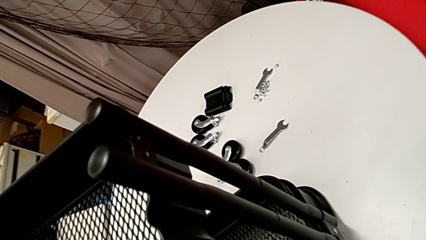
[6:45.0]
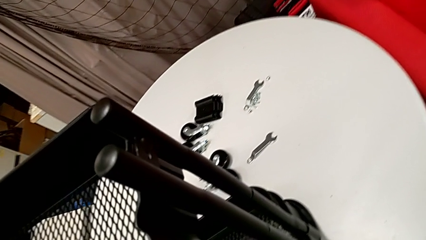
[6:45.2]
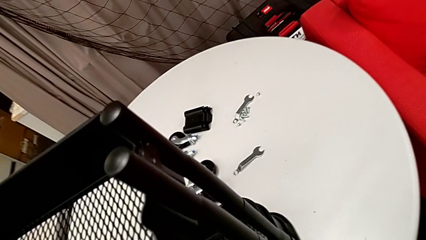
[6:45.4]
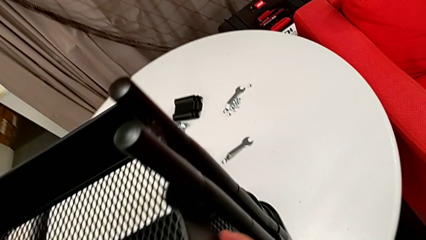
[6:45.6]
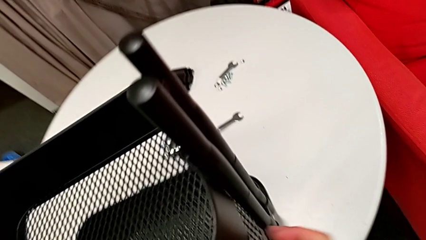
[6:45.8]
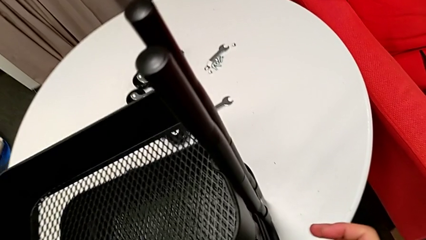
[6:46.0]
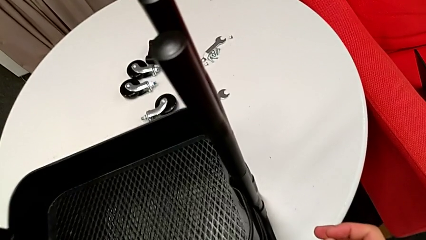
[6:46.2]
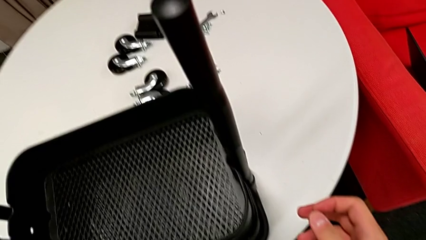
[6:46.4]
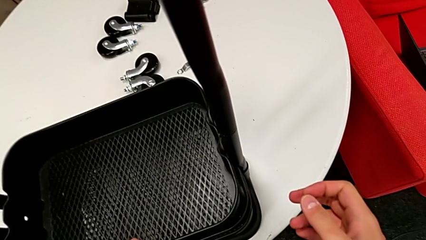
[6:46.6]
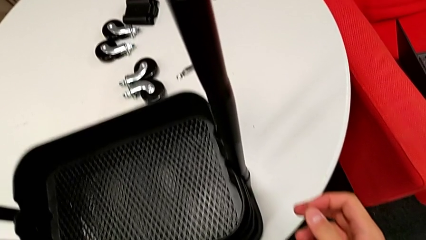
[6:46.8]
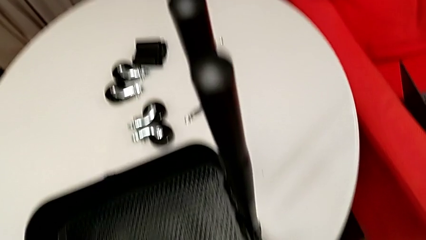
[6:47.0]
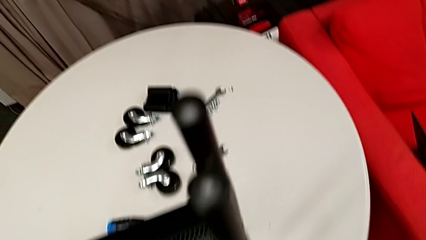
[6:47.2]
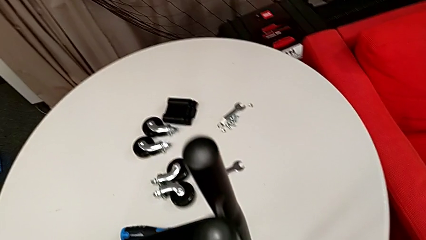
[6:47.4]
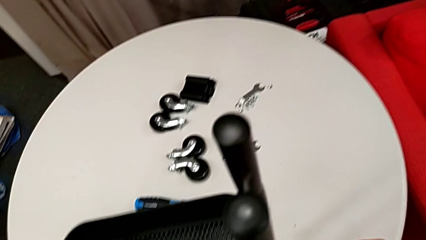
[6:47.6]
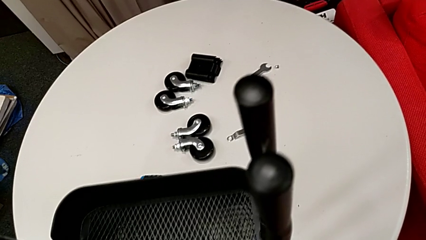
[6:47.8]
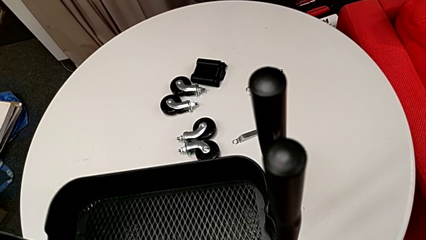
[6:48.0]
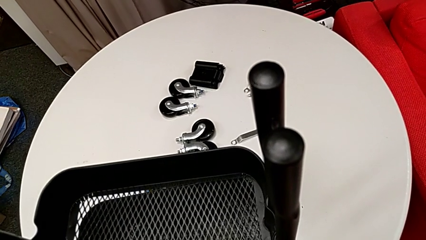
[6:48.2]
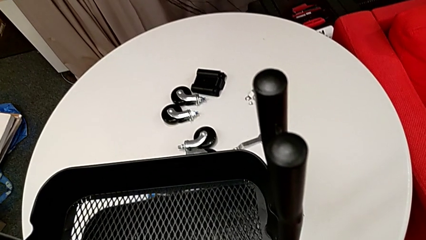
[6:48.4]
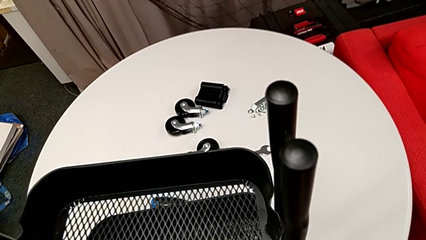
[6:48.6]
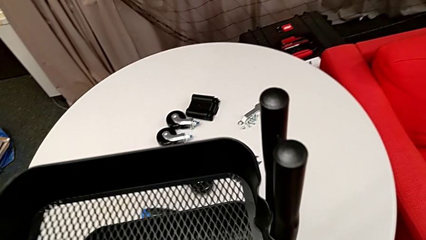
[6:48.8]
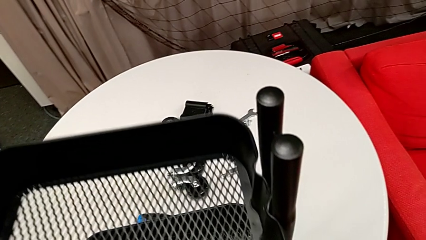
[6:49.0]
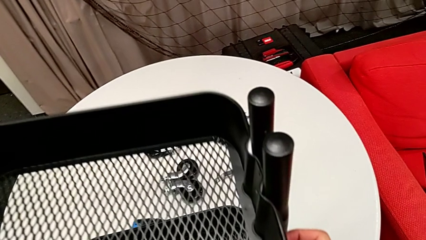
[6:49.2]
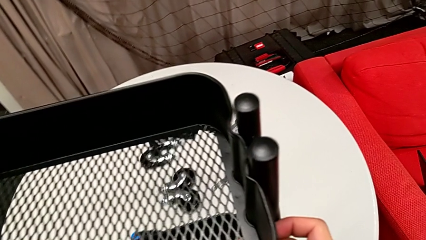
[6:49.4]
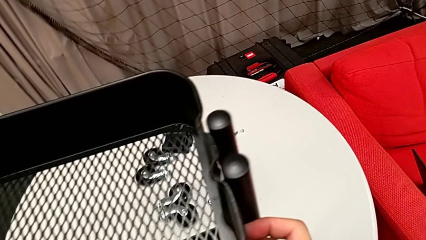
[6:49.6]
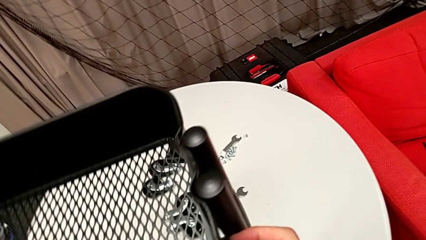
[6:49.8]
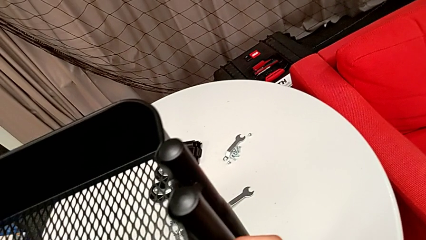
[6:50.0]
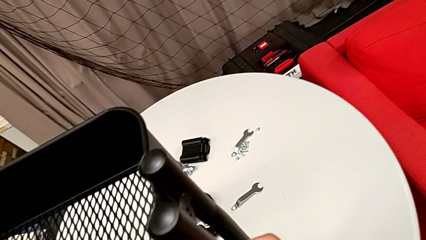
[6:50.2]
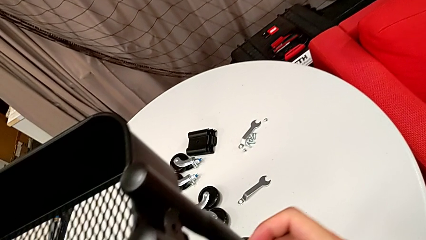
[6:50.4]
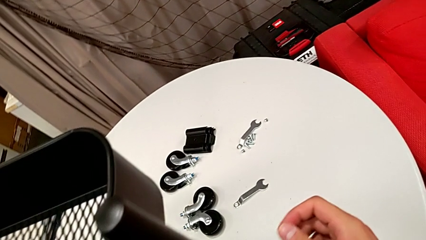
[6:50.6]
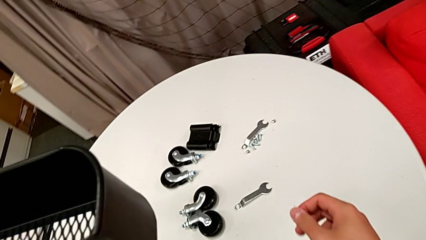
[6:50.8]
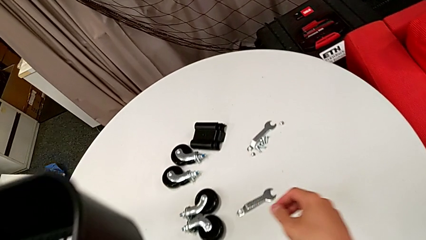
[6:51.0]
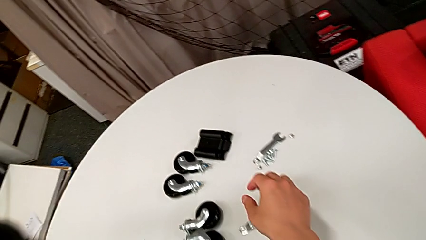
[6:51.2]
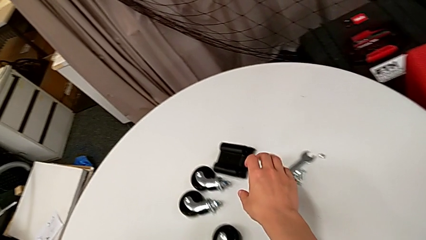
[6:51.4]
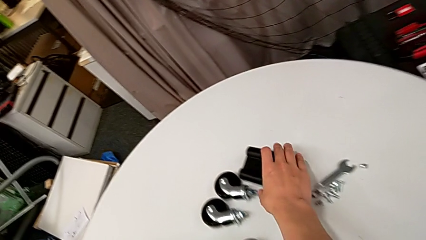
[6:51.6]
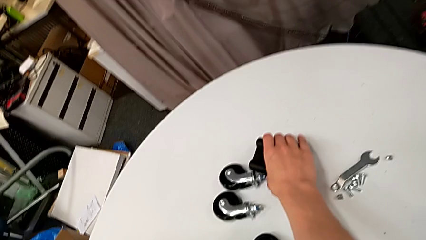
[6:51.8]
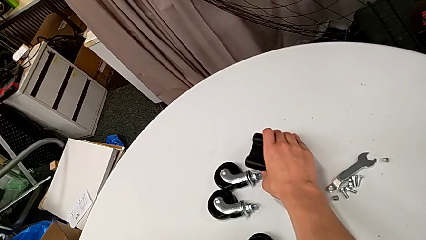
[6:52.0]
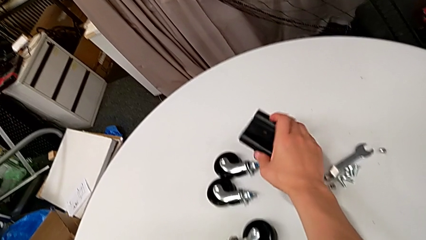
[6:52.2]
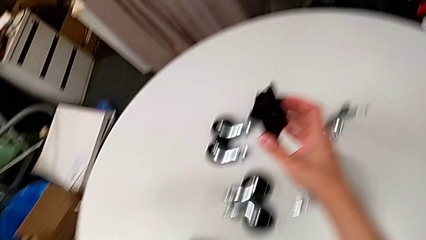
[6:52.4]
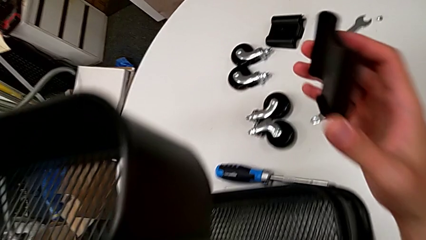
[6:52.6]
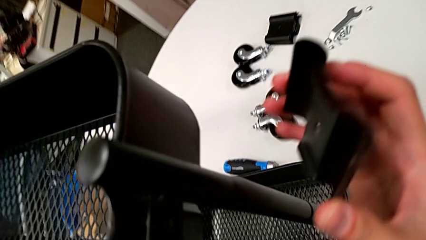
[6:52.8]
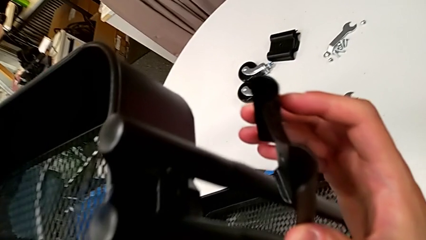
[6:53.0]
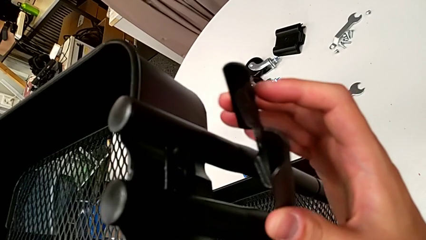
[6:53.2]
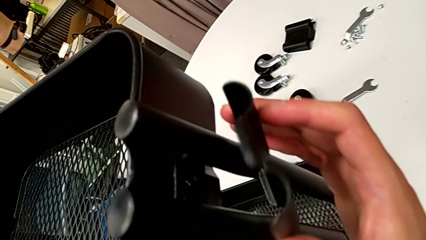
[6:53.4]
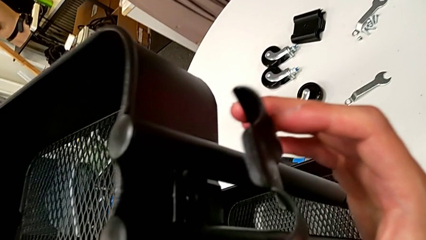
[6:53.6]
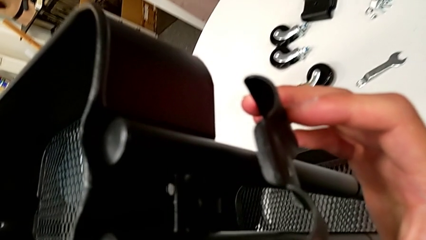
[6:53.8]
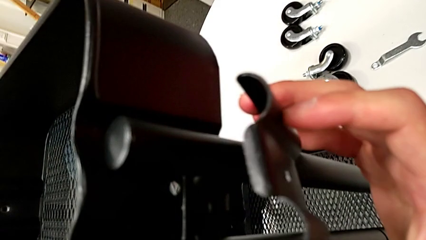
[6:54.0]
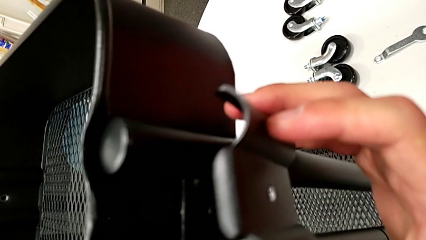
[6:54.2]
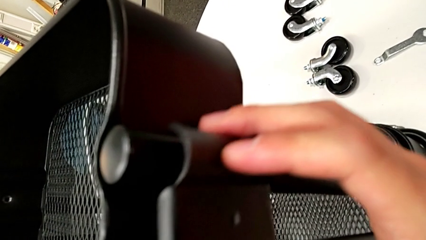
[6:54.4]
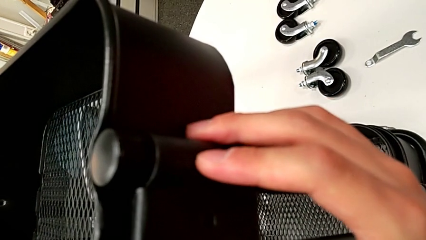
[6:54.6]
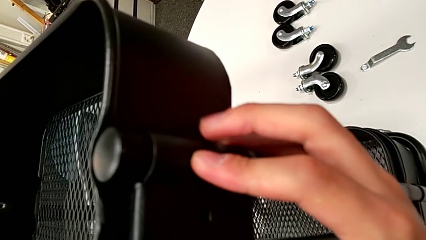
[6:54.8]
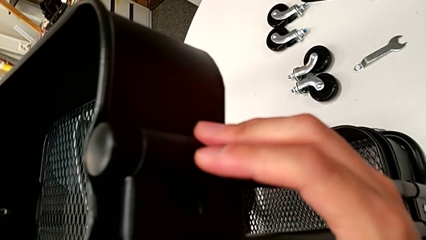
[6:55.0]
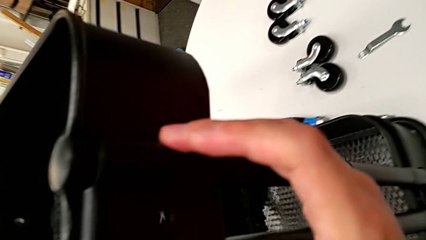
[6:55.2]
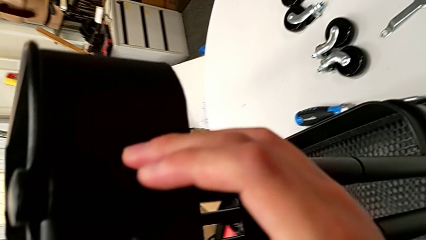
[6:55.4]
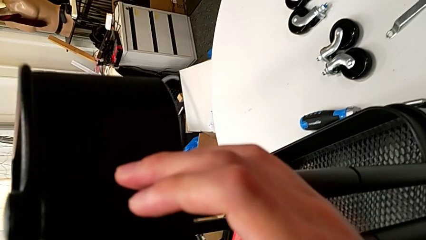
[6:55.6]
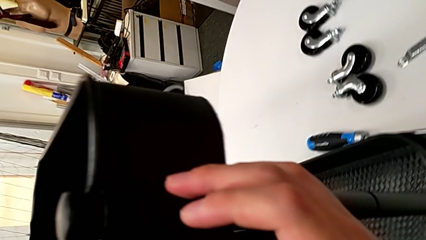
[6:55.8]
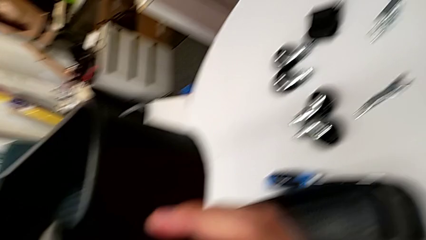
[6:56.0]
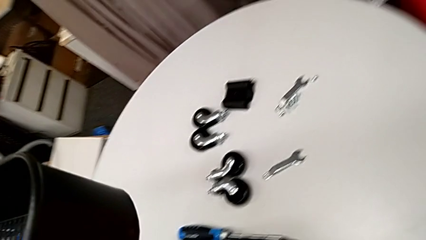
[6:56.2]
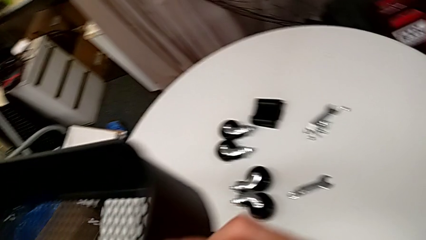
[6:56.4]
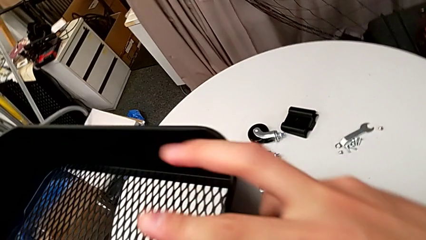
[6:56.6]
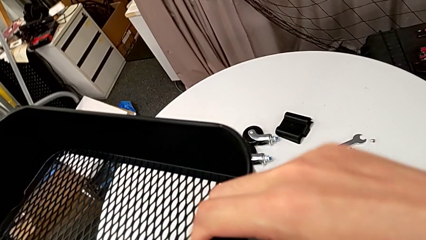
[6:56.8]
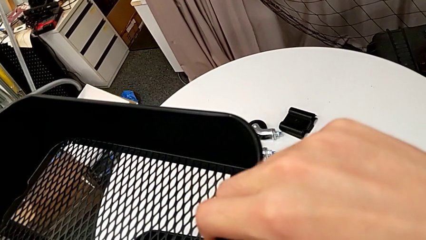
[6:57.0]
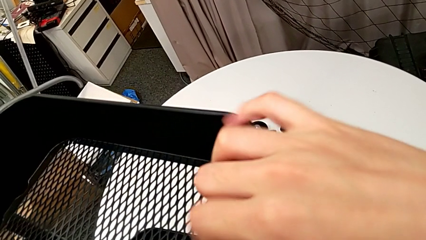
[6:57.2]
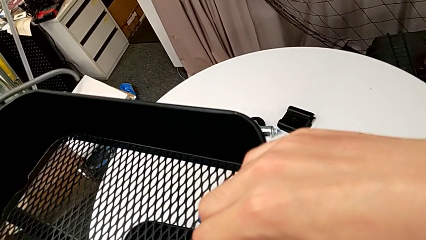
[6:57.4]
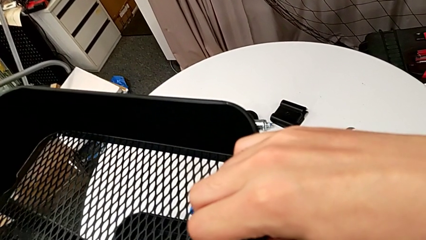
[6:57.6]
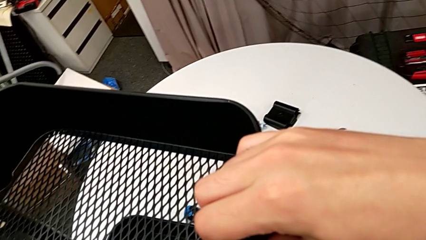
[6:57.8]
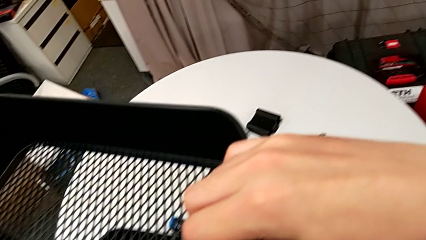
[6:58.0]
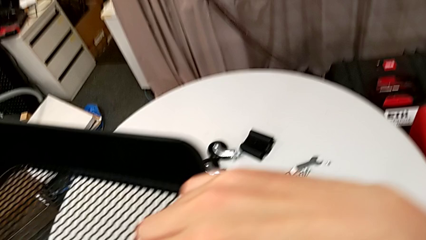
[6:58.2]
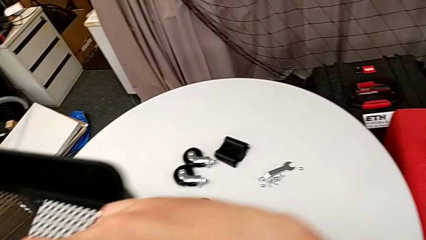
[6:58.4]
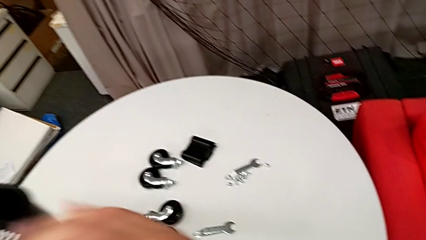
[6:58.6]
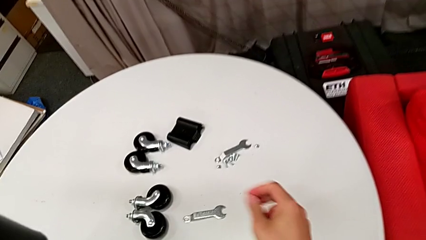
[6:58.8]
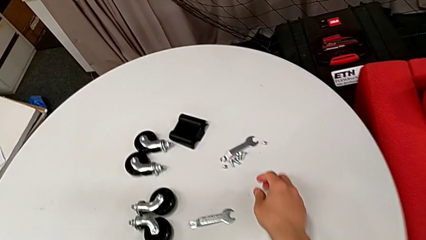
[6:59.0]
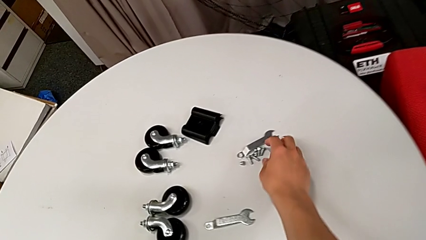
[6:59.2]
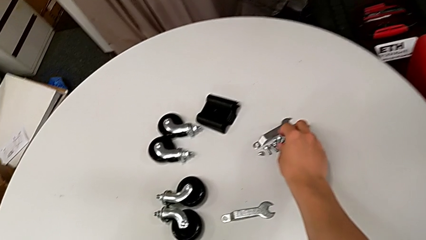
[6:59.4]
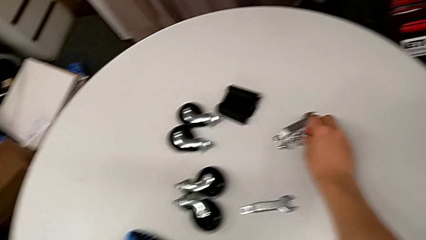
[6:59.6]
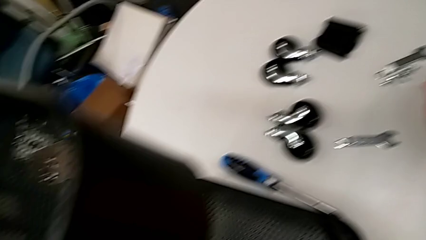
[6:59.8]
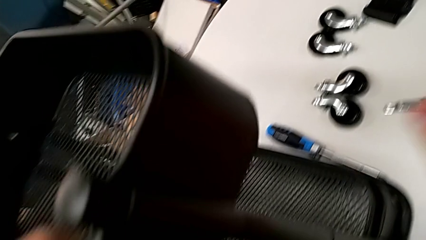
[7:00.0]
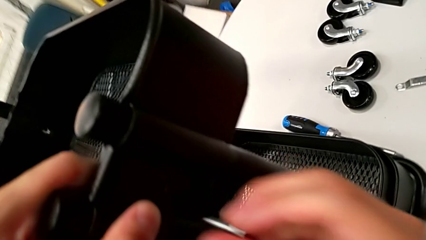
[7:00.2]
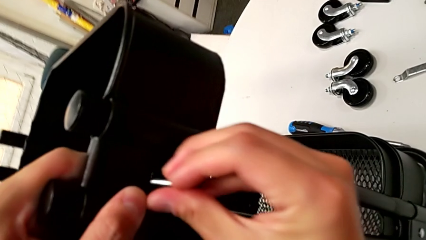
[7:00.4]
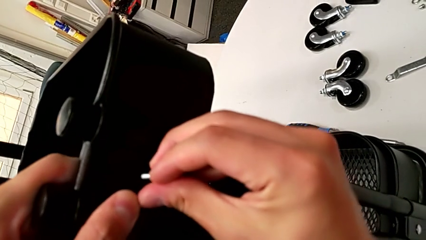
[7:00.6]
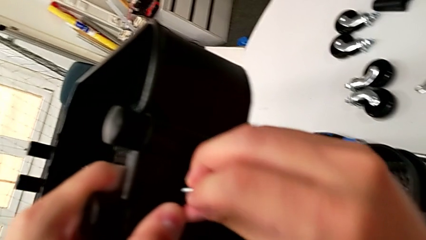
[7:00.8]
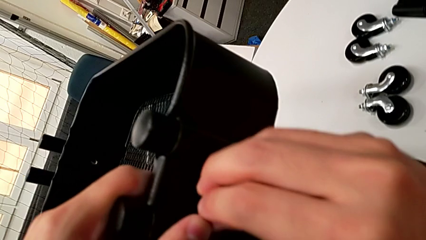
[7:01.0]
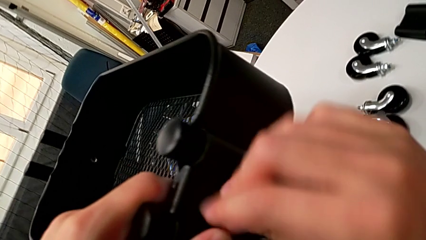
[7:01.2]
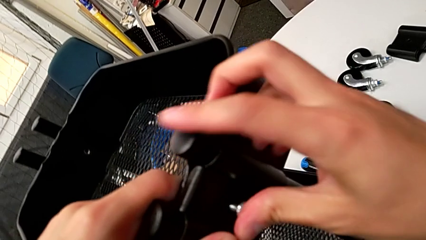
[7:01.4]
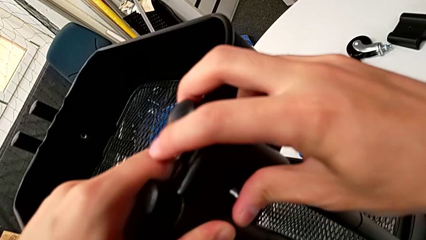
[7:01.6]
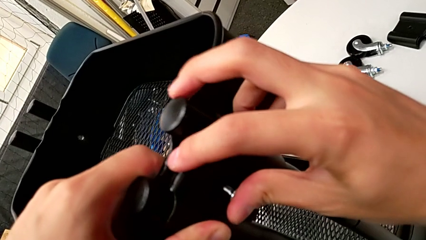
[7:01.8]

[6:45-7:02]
The camera wearer is screwing the top grid tray. They wrongly place the top grid tray, sliding it to the bottom, slide it, grab the third bracket, insert it, grab the third bolt and begin to insert it.
